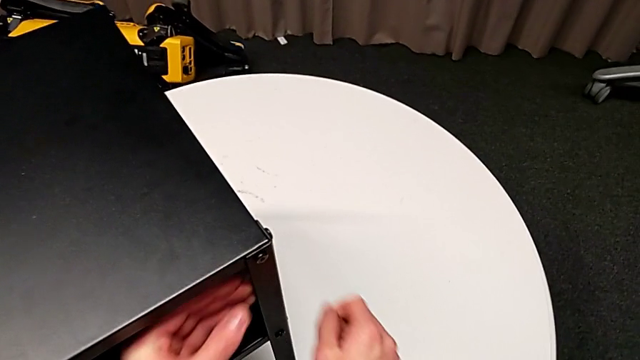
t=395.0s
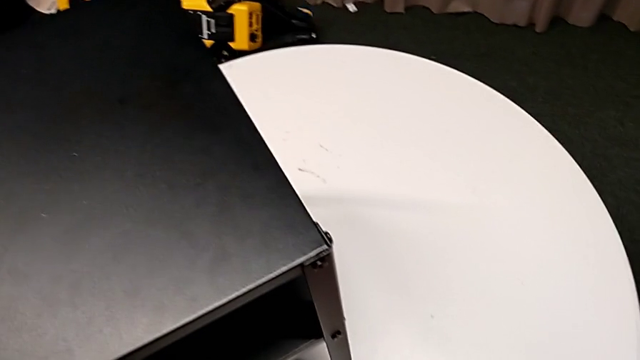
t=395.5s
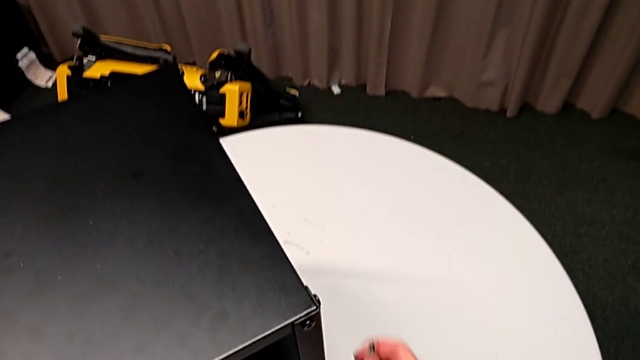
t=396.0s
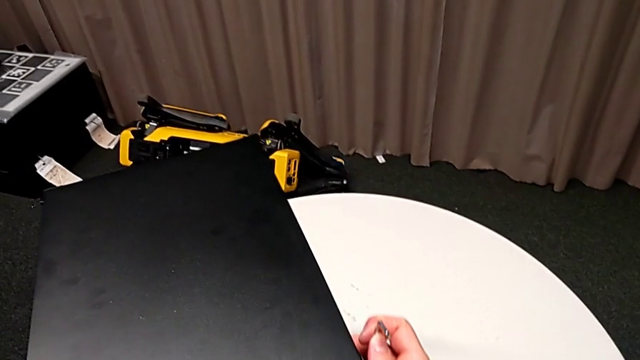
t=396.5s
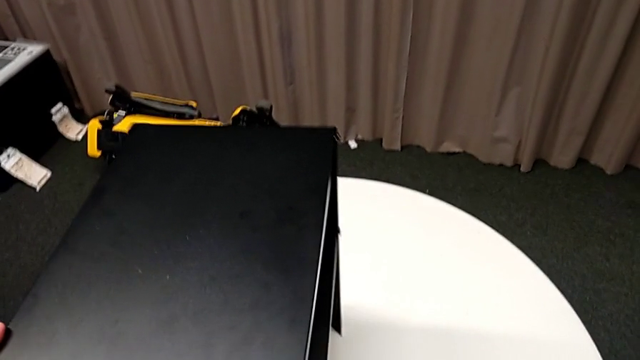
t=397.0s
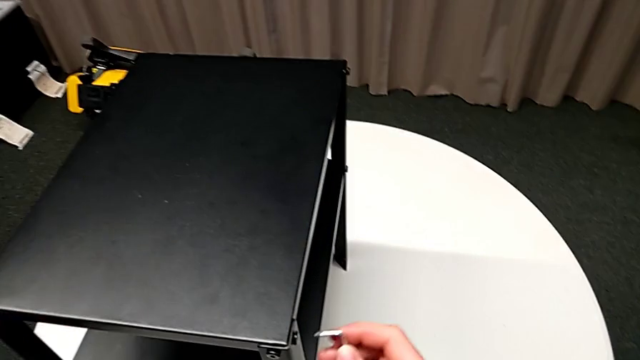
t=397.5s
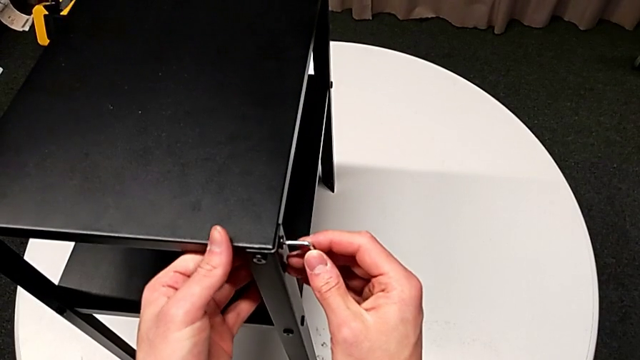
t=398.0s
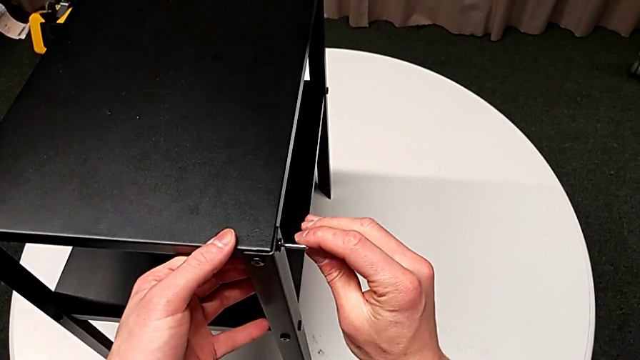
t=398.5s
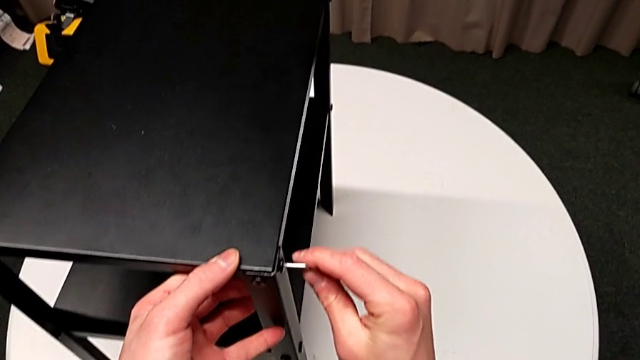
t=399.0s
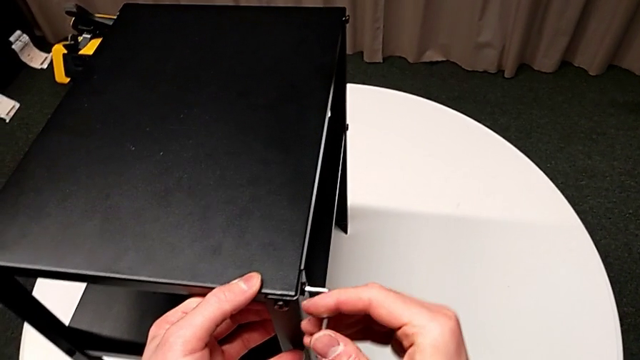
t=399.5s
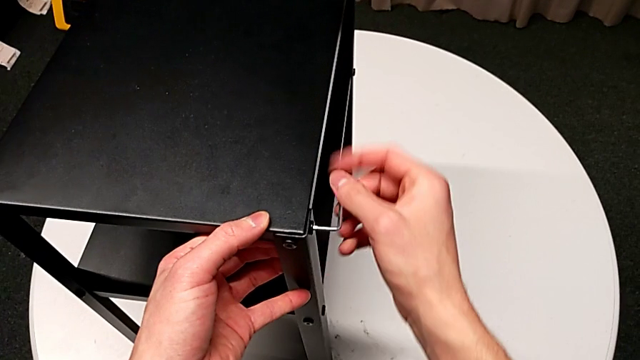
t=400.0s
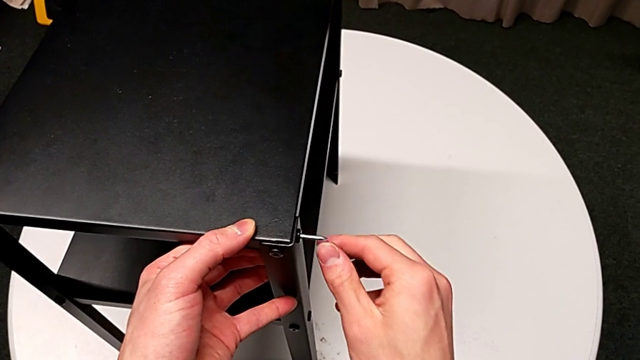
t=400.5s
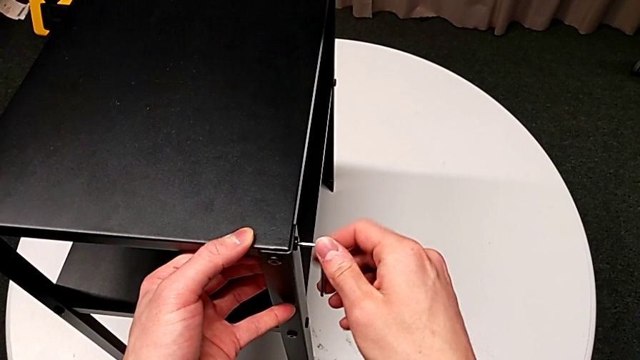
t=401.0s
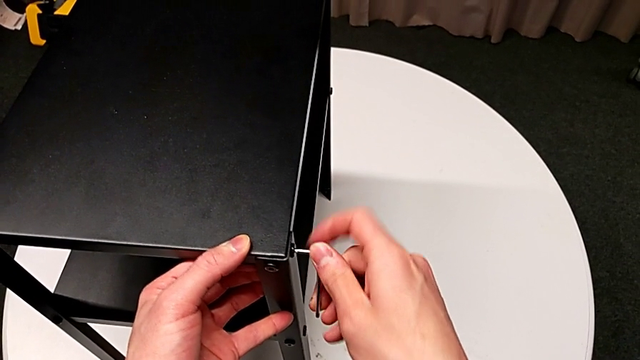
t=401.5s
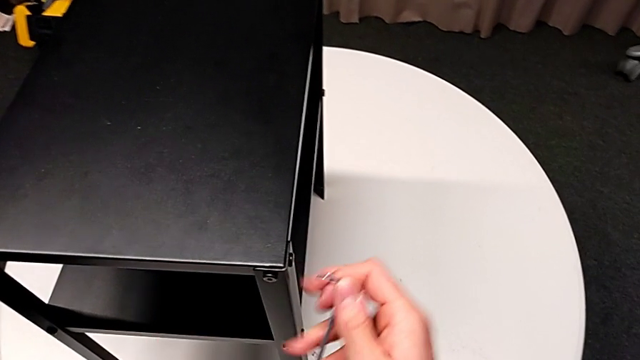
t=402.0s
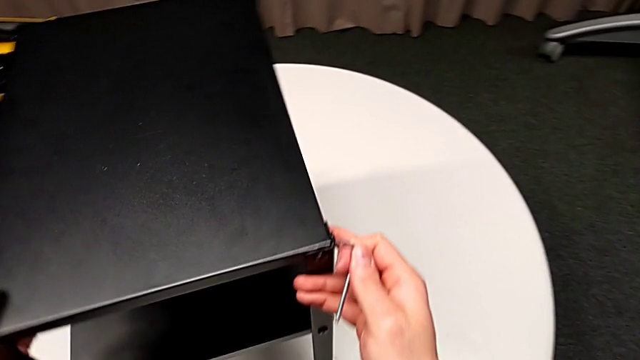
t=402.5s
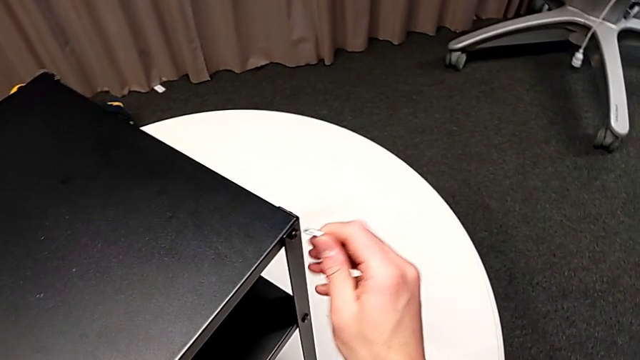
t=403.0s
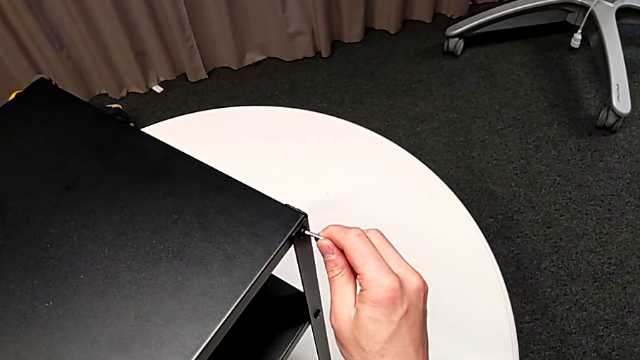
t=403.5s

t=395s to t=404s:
The camera wearer is tightening the topmost table. They grab the Allen wrench, slide the nightstand, insert the Allen wrench, screw the hex socket head, withdraw the Allen wrench, slide the nightstand and insert the Allen wrench.

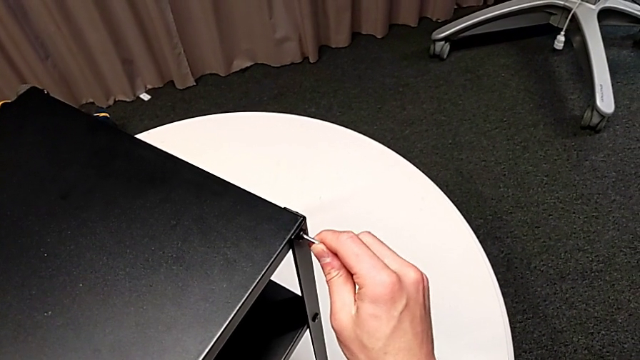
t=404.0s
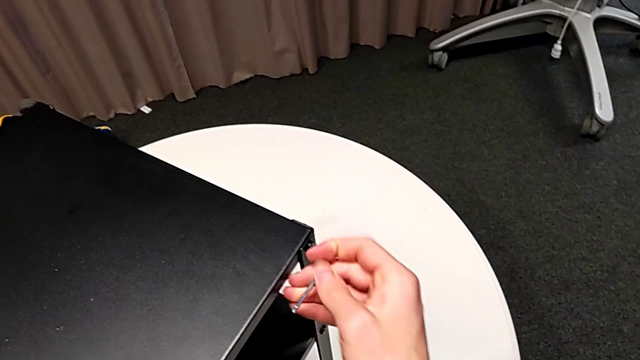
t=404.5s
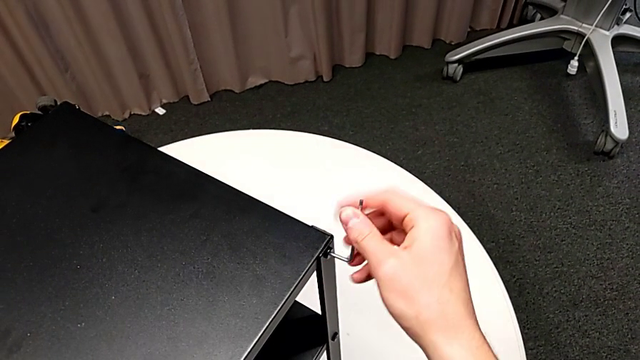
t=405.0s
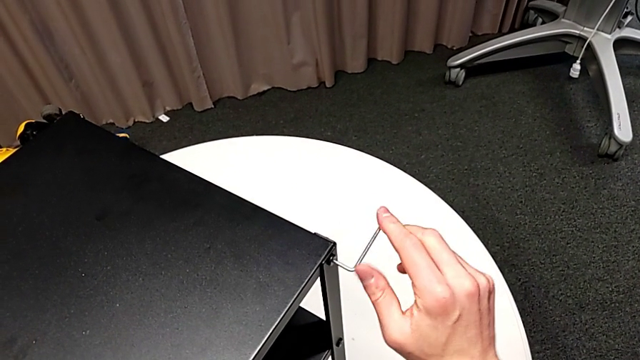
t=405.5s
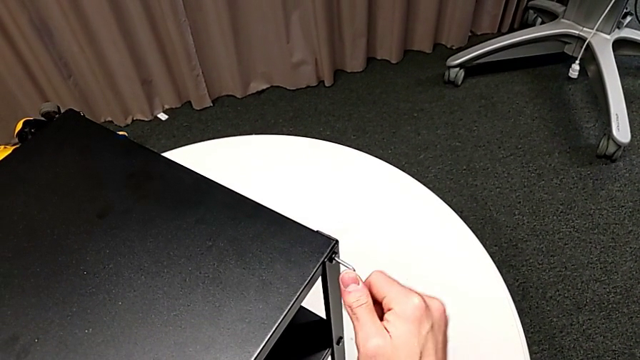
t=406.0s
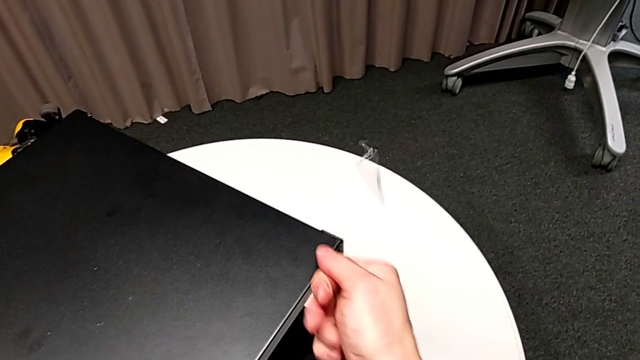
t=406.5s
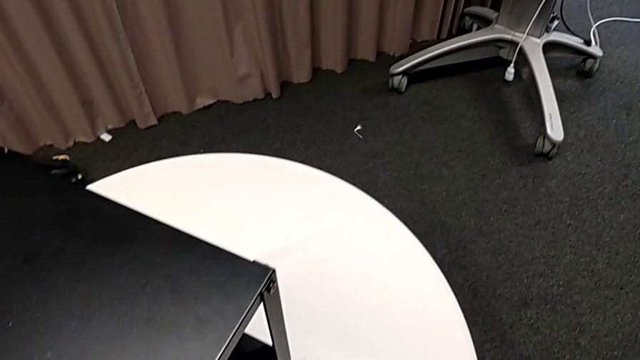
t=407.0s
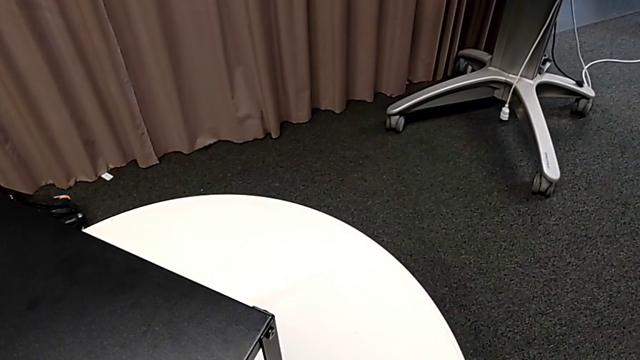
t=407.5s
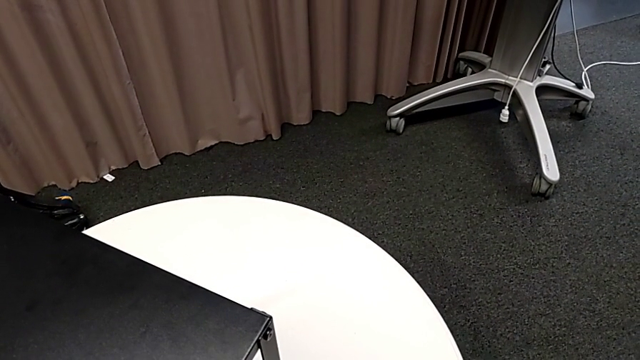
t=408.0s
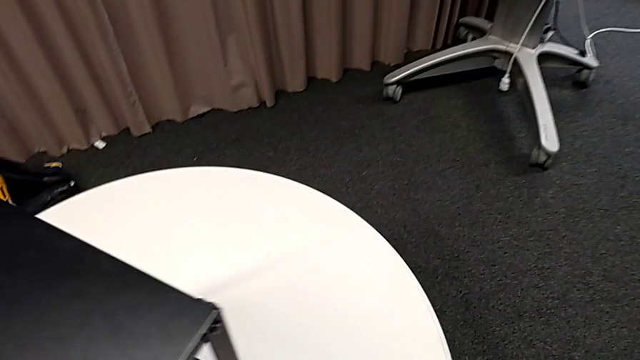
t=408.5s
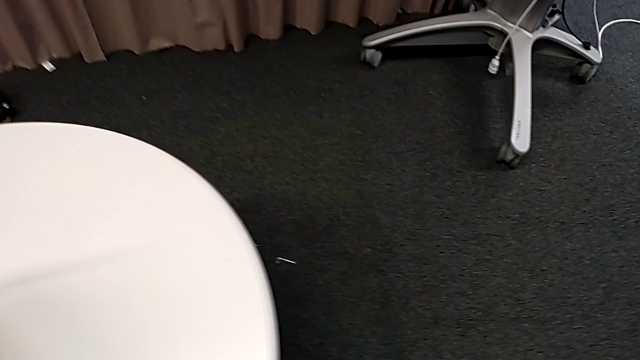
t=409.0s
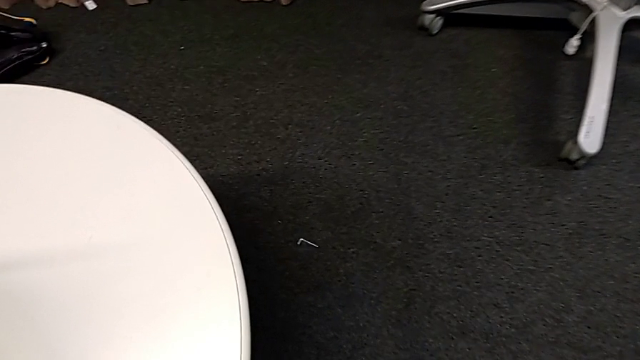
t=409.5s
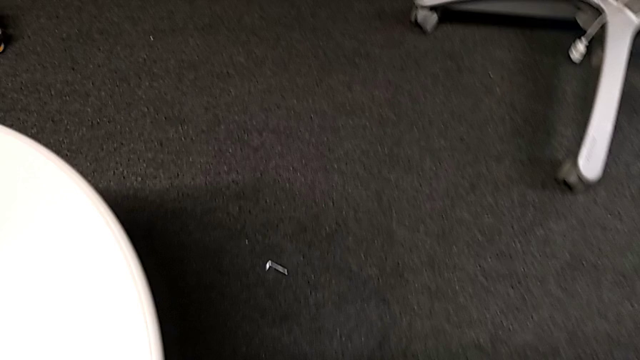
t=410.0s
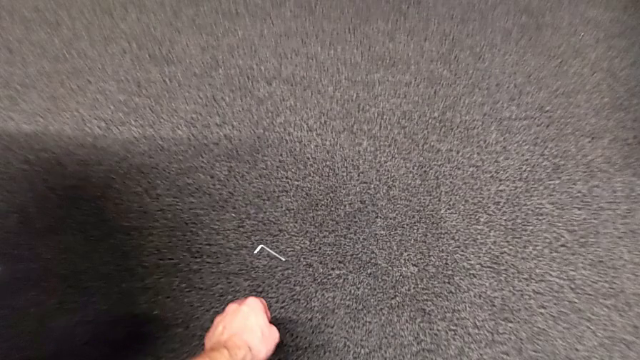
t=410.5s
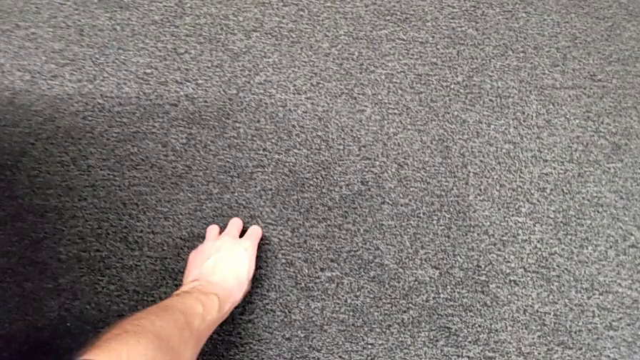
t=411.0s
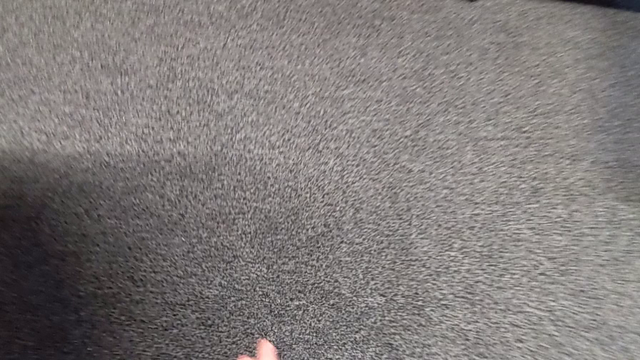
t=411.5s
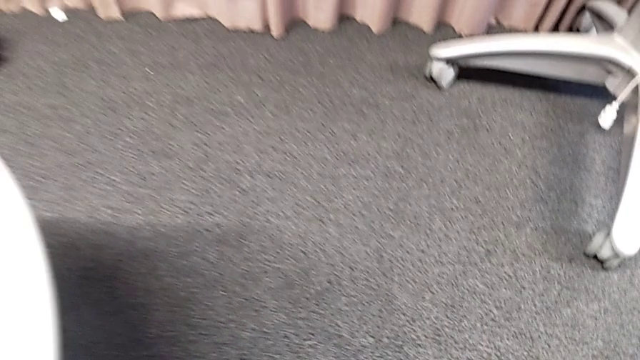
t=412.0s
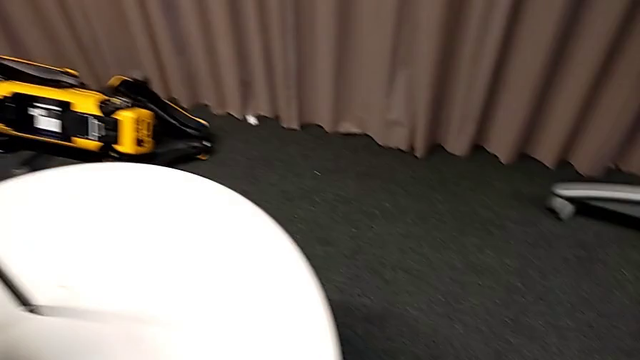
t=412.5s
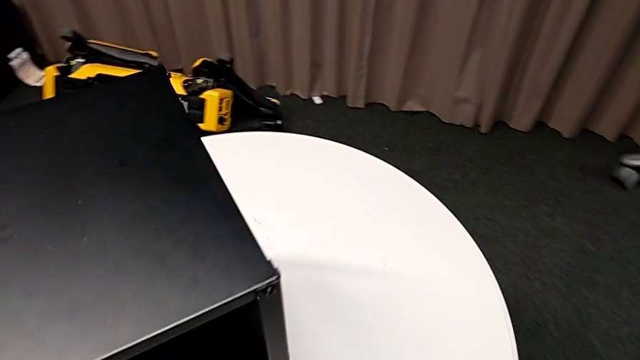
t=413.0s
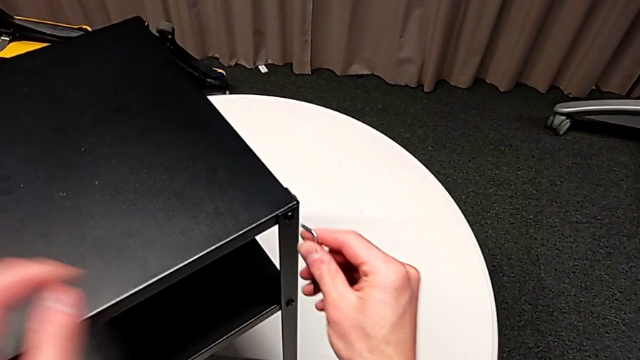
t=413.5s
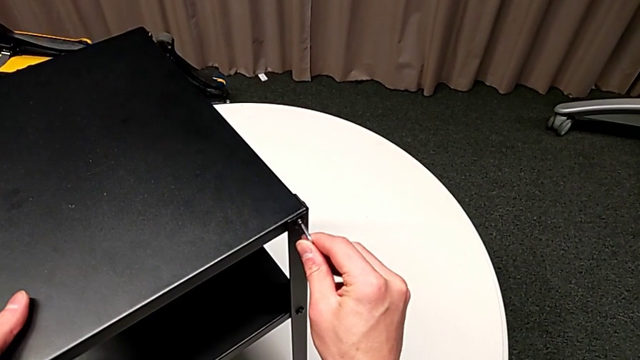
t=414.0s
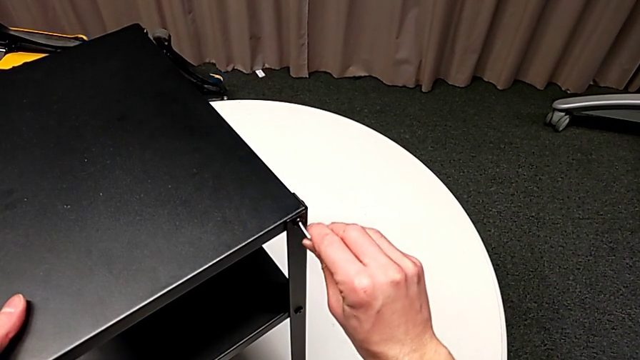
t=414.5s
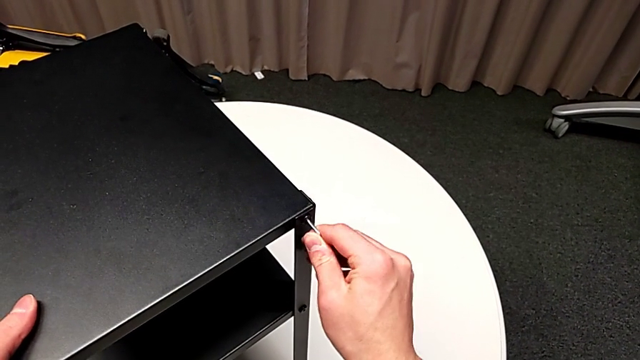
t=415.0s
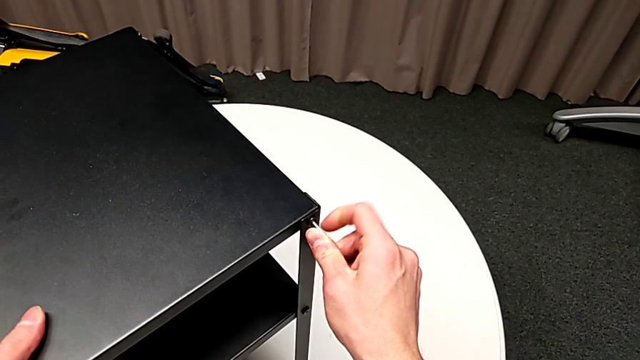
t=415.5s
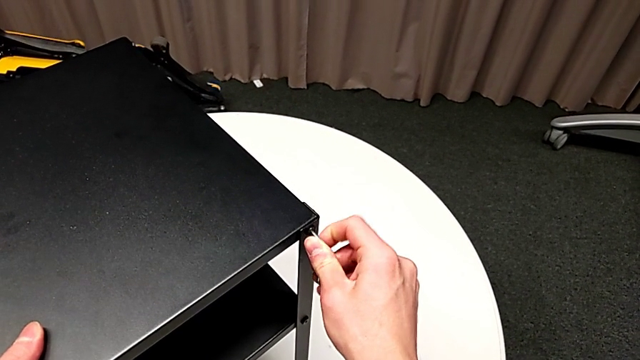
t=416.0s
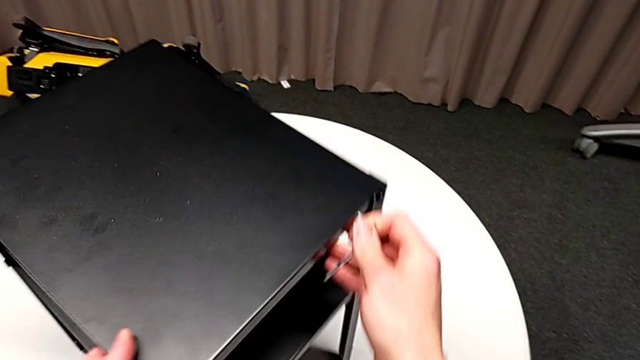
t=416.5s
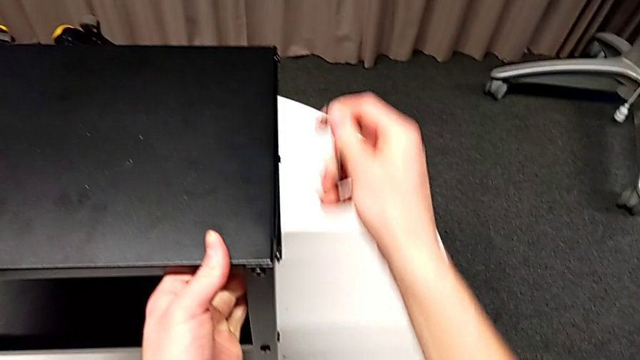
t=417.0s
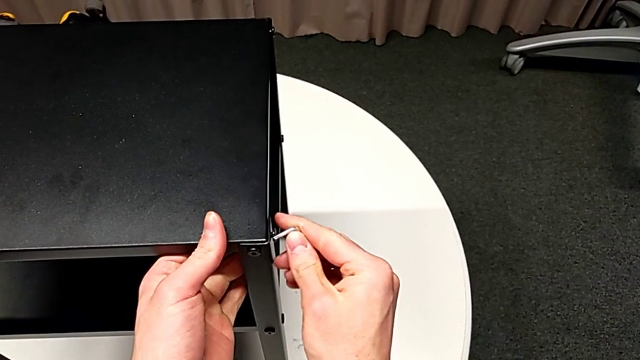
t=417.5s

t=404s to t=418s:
The camera wearer is tightening the topmost table. They screw the hex socket head, wrongly drop the Allen wrench, approach it, grab it, insert it, screw the hex socket head, withdraw the Allen wrench with the right hand, slide the nightstand with the left hand and insert the Allen wrench.
